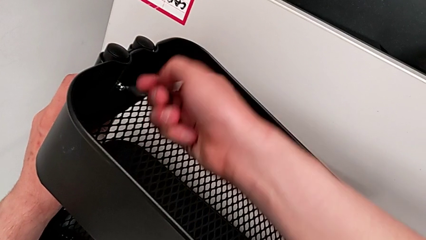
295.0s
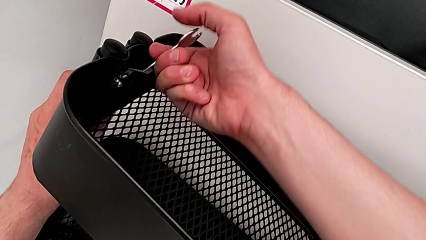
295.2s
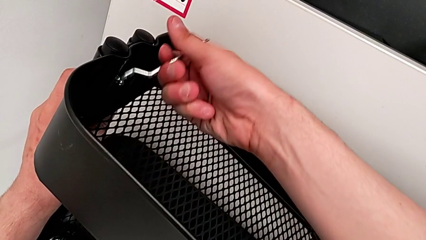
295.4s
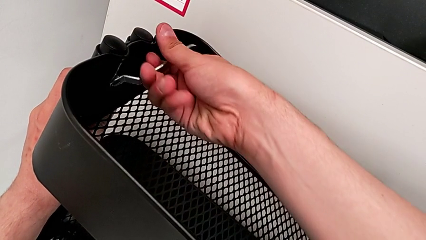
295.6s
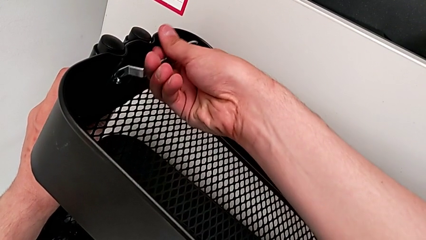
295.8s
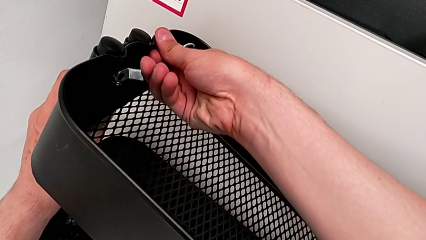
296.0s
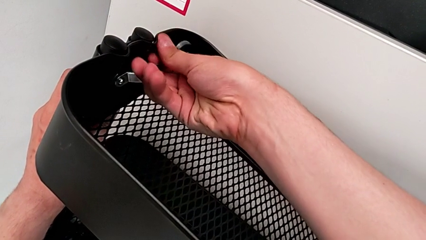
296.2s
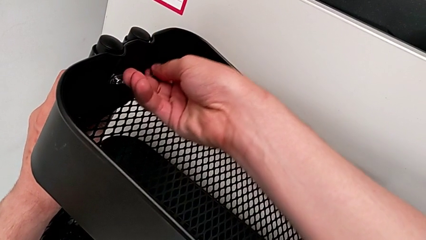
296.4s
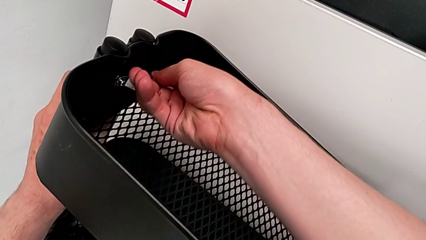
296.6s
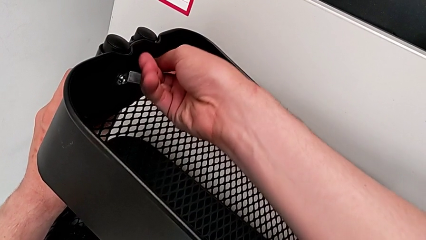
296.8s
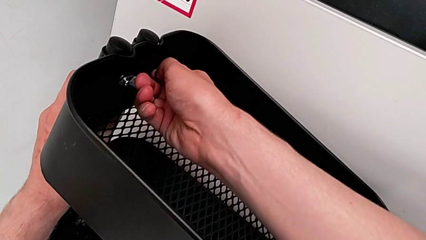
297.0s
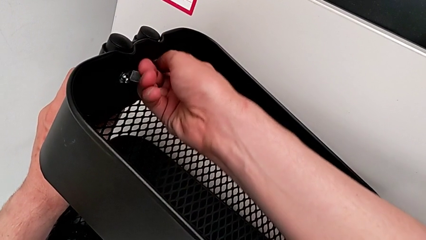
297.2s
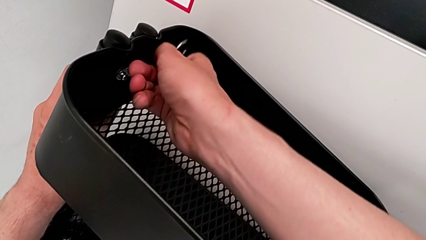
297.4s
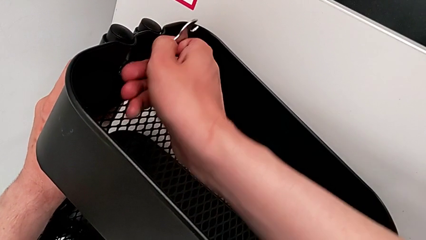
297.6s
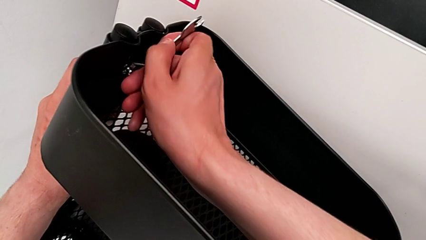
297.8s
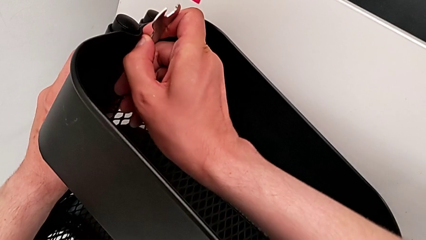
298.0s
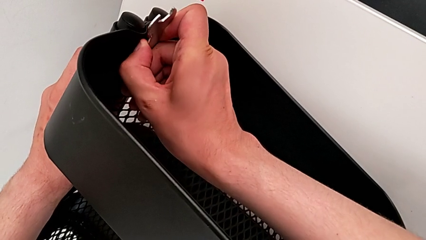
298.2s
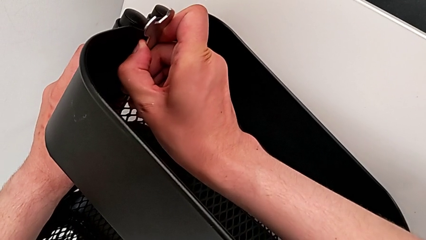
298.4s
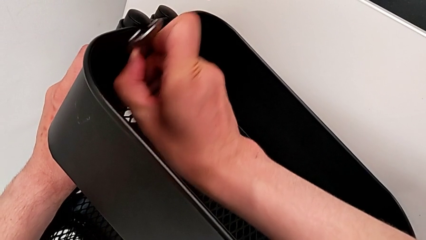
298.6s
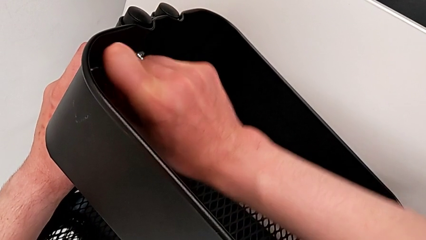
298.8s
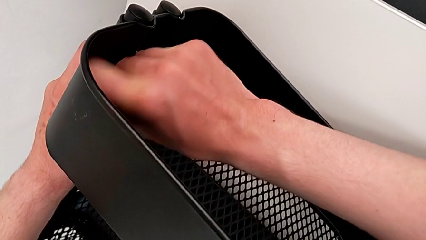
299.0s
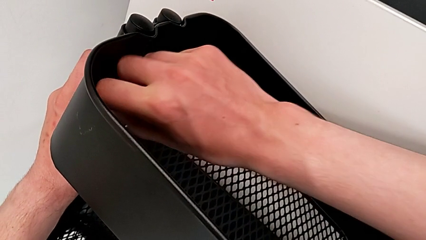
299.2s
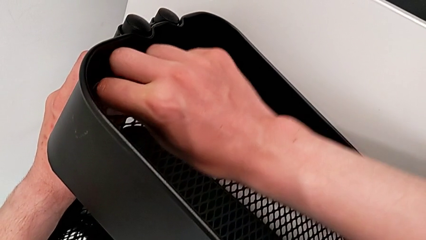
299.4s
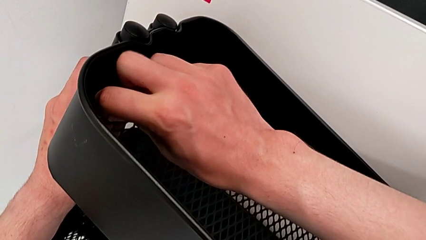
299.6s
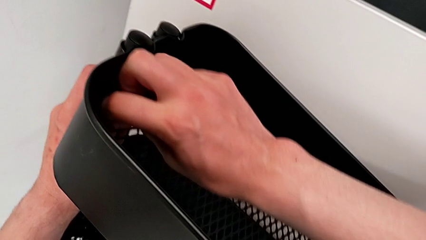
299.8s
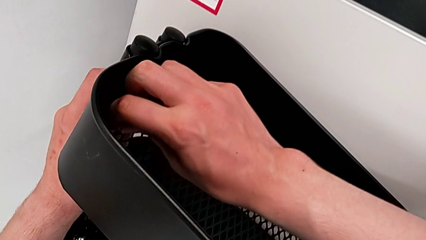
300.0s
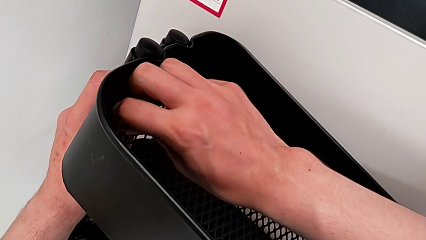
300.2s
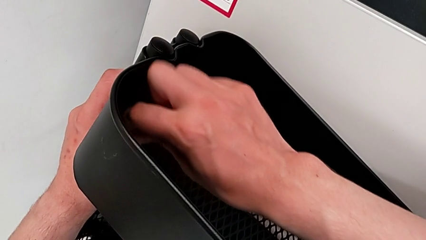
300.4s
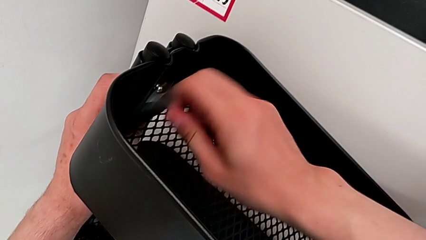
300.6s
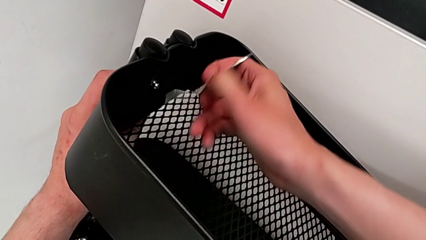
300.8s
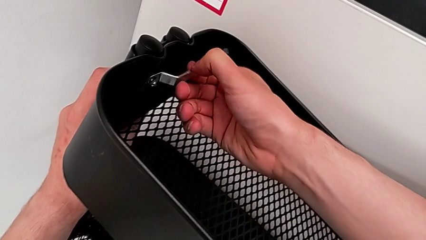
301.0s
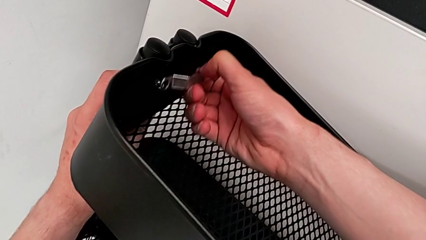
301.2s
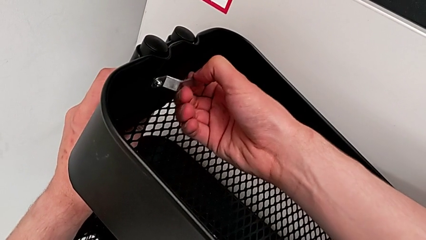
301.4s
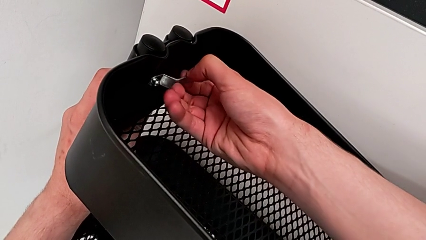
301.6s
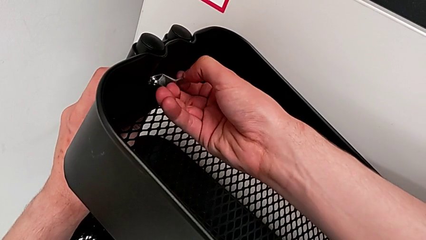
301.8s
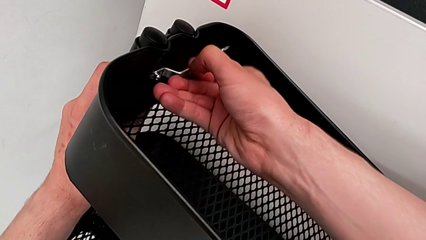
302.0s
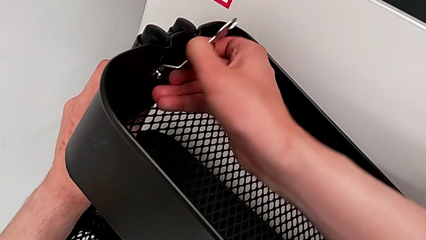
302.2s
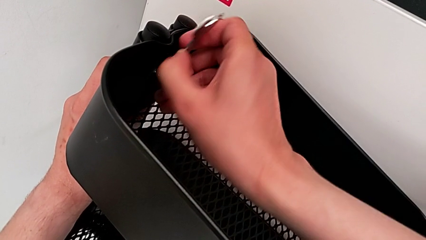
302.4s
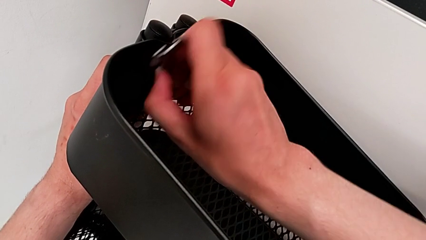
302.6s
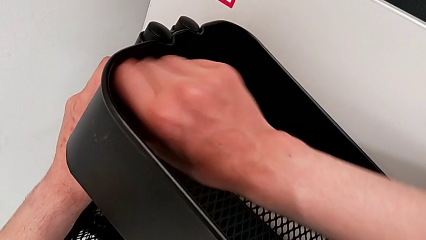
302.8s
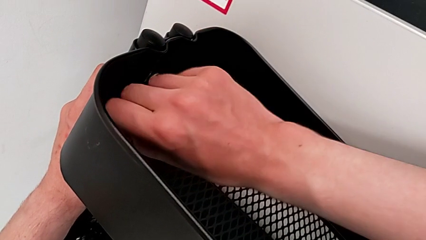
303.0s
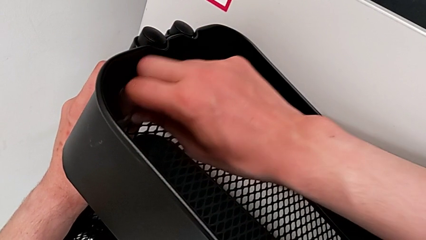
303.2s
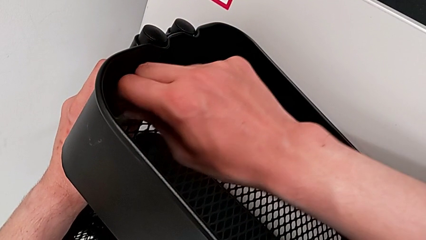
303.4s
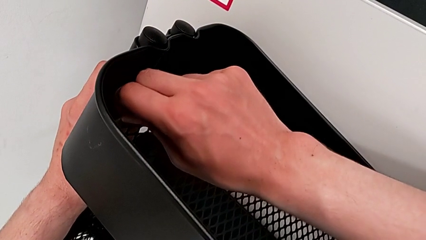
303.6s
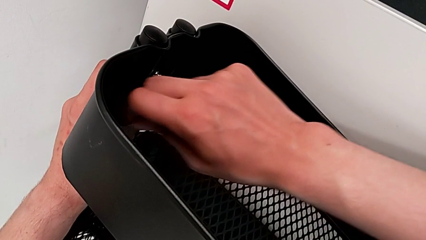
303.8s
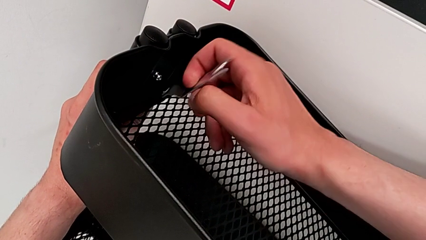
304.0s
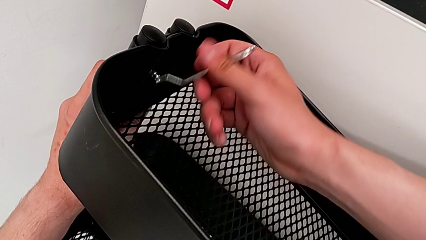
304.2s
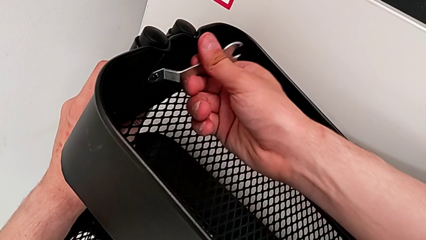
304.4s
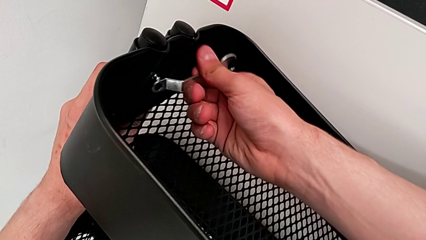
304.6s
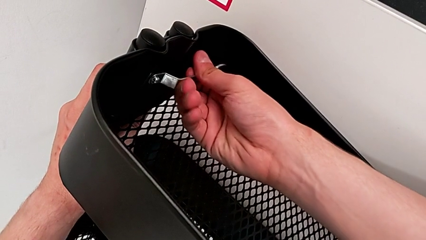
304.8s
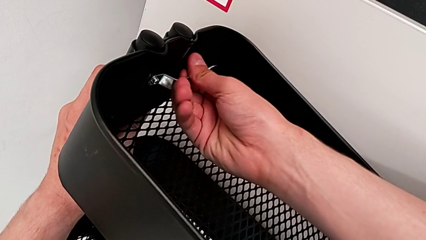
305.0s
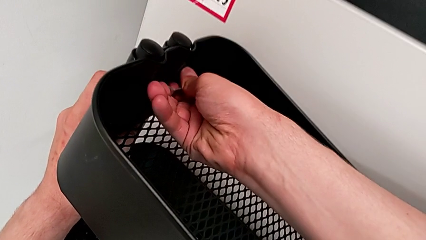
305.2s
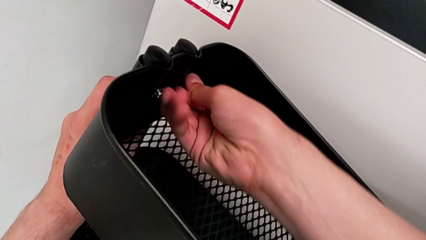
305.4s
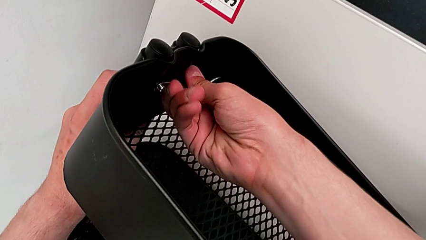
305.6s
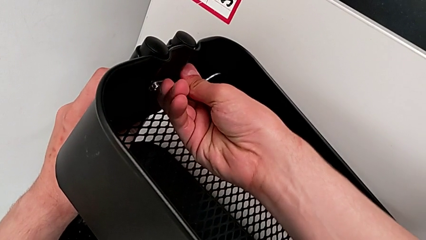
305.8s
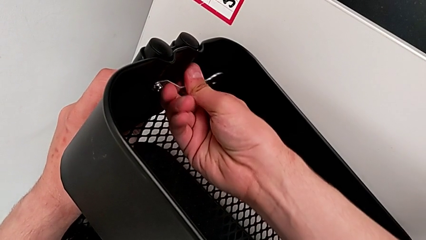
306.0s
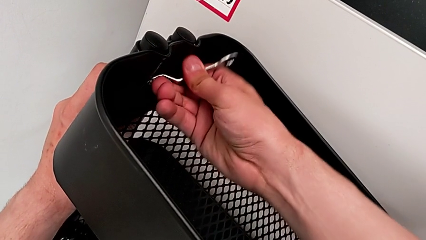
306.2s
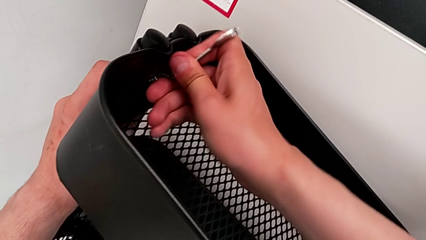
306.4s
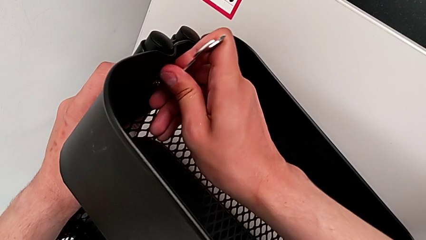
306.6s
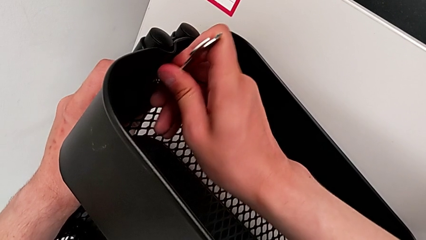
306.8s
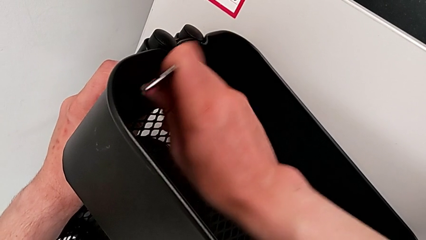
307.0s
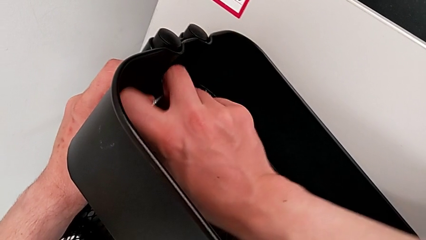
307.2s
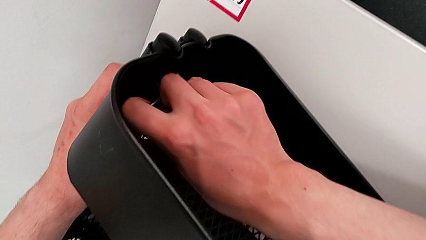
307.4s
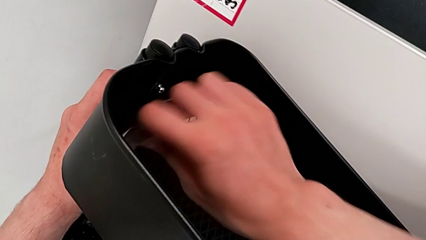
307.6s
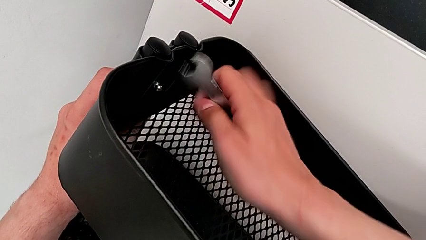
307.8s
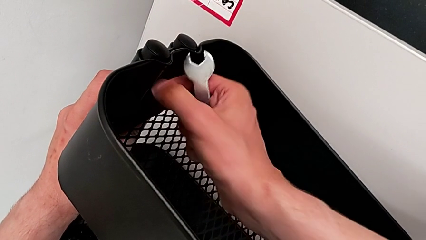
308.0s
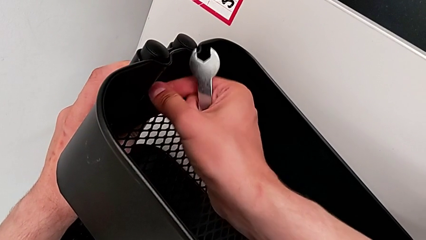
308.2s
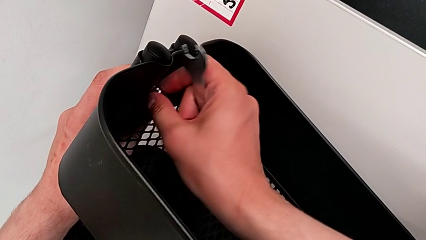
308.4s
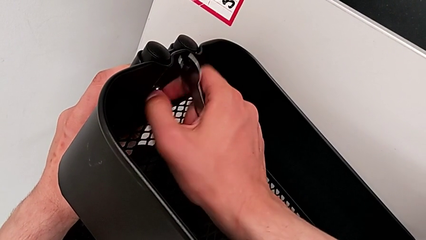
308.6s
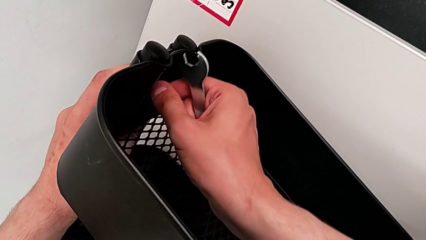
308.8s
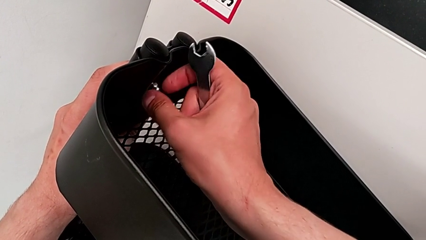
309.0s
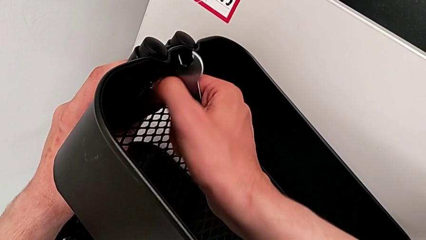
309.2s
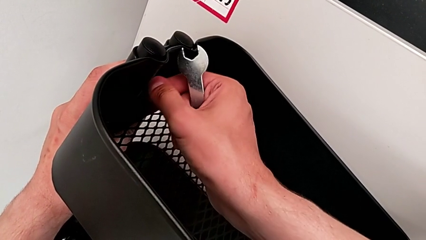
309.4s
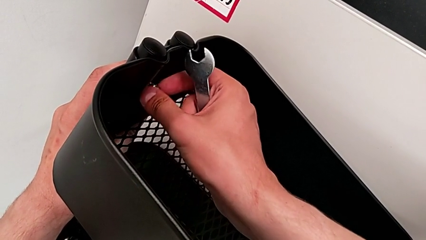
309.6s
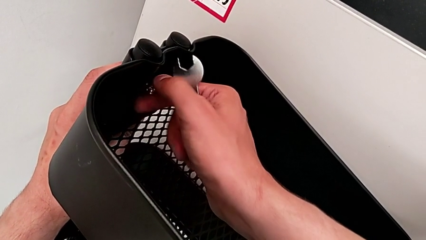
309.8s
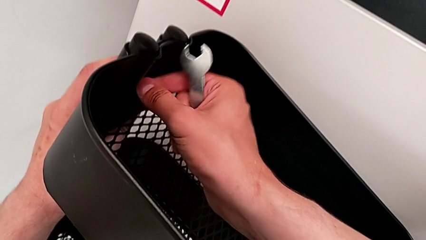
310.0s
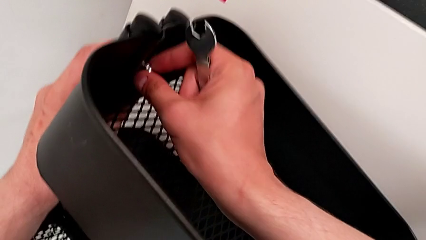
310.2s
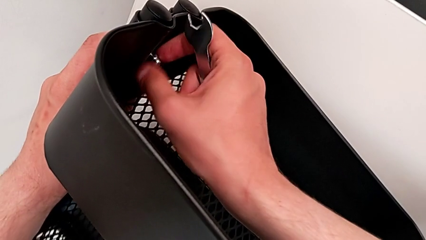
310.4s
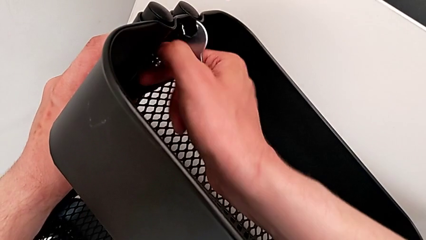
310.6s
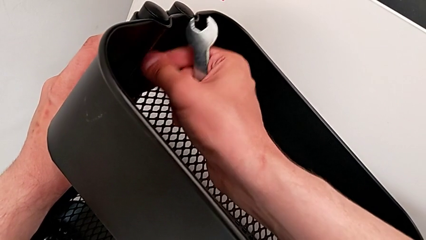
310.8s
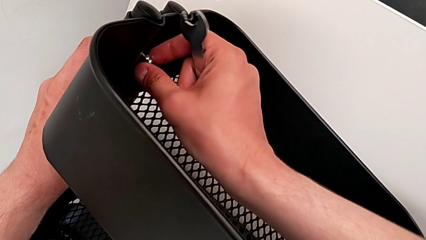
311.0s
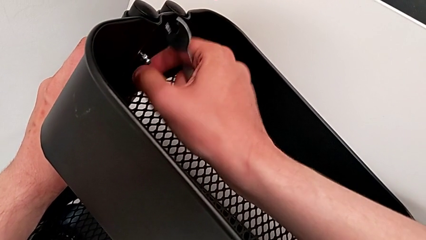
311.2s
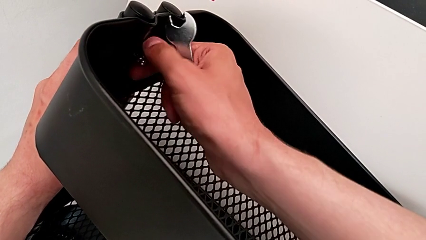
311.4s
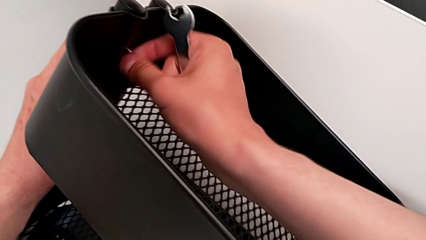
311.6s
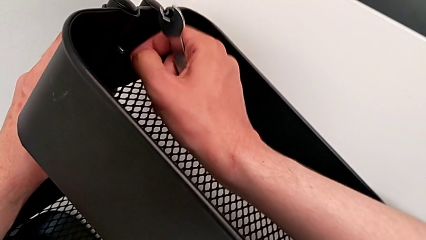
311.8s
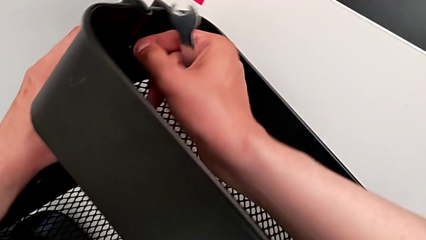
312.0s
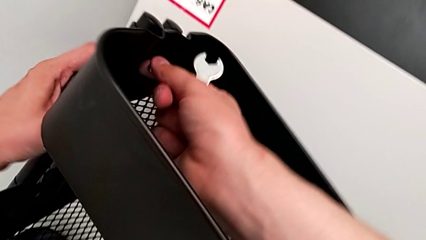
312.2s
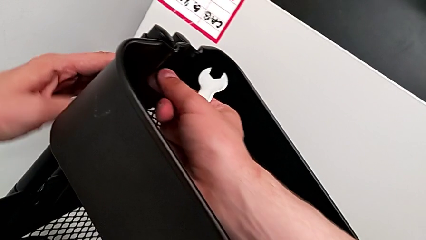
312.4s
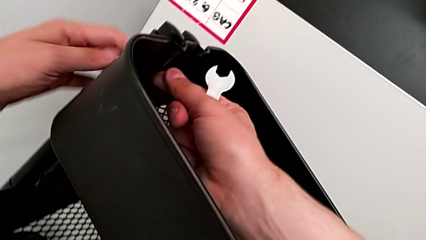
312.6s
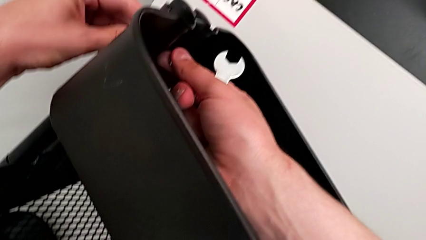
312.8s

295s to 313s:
The camera wearer is unscrewing the brackets of the top tray. They keep unscrewing the fourth hexagon cap nut and unscrew it.
